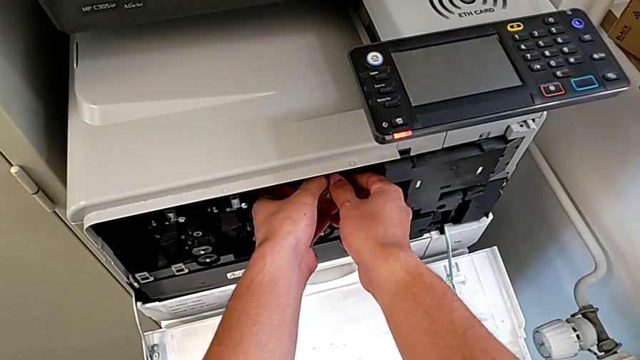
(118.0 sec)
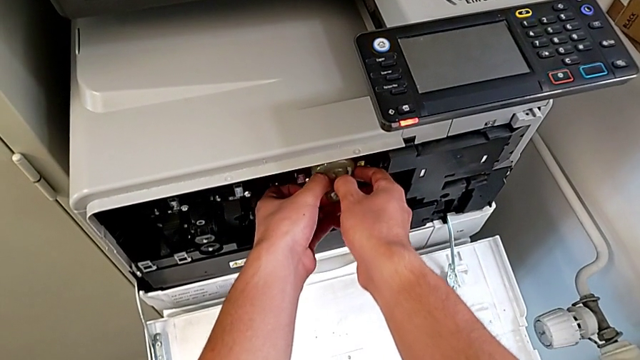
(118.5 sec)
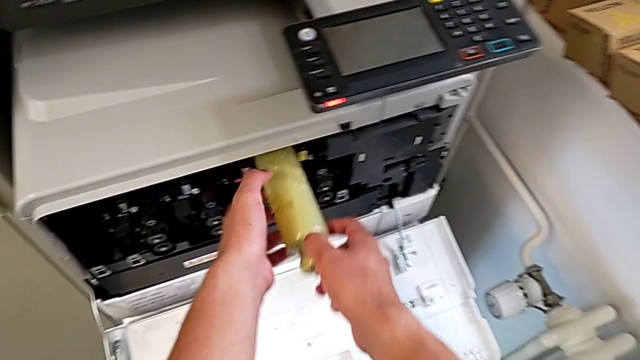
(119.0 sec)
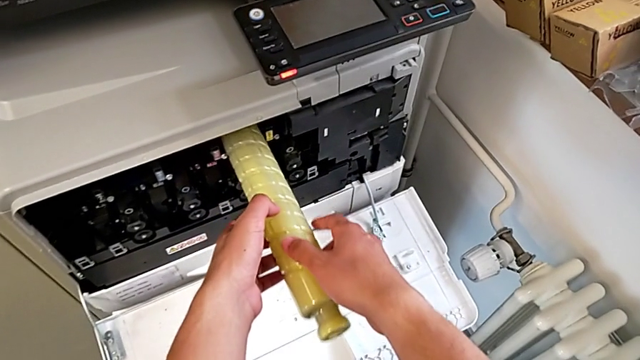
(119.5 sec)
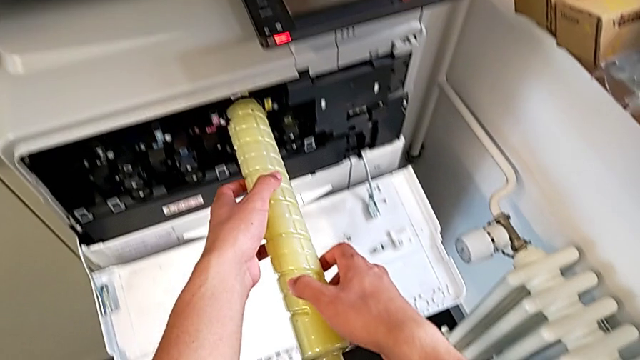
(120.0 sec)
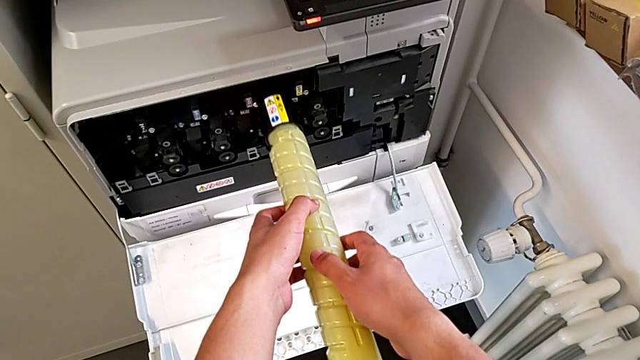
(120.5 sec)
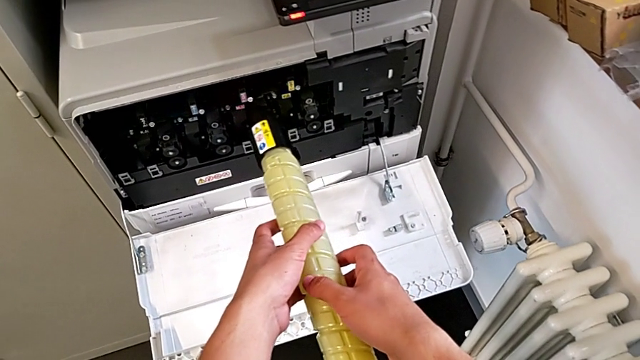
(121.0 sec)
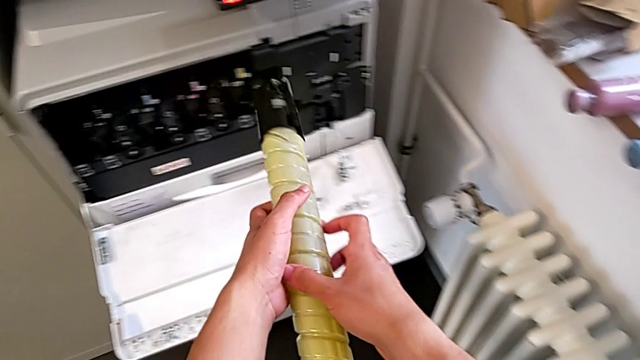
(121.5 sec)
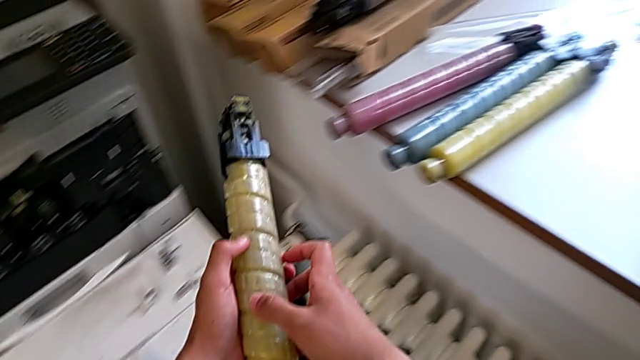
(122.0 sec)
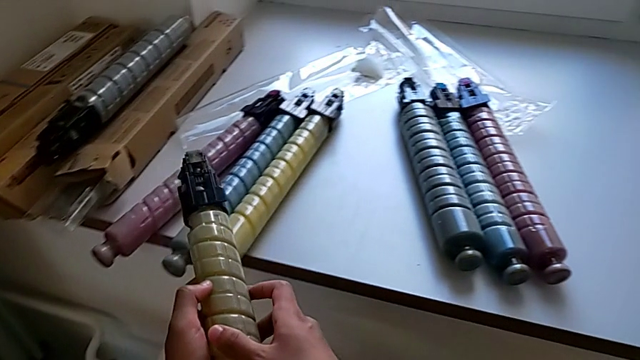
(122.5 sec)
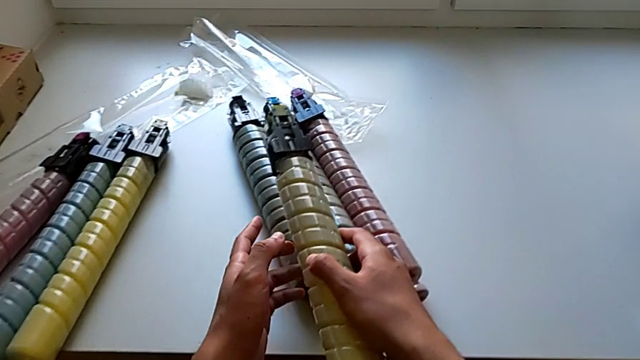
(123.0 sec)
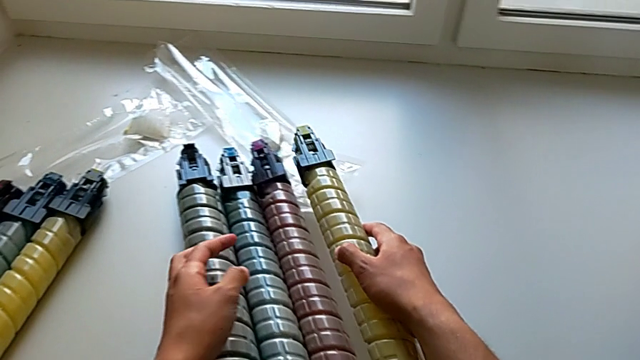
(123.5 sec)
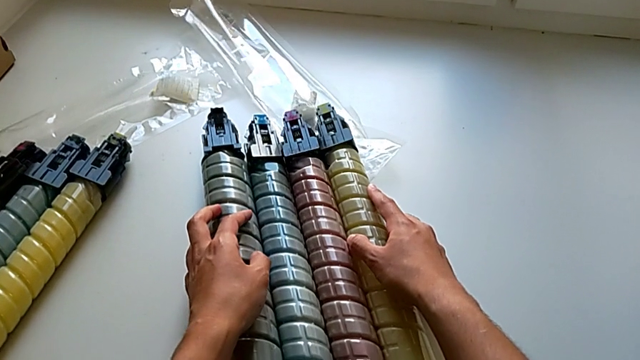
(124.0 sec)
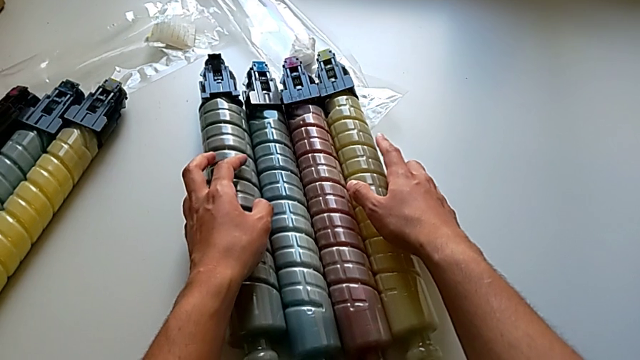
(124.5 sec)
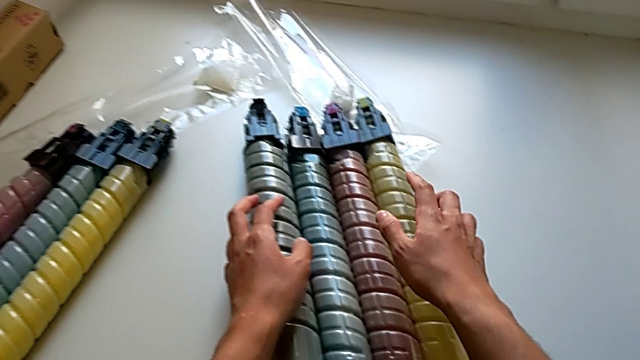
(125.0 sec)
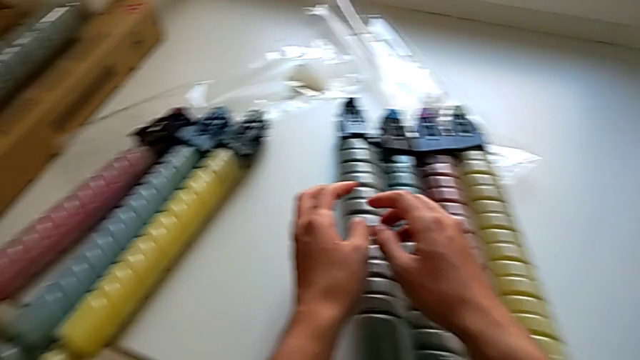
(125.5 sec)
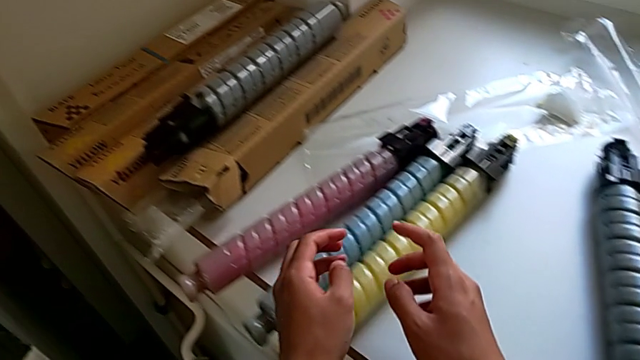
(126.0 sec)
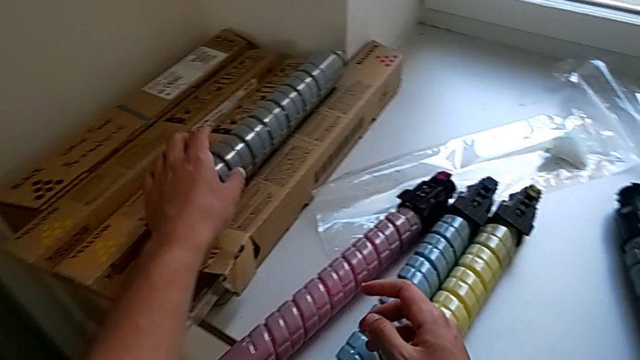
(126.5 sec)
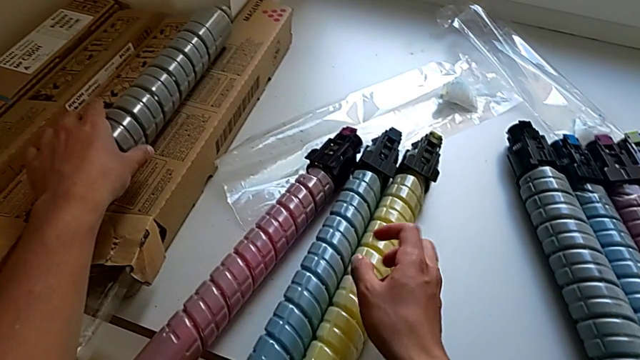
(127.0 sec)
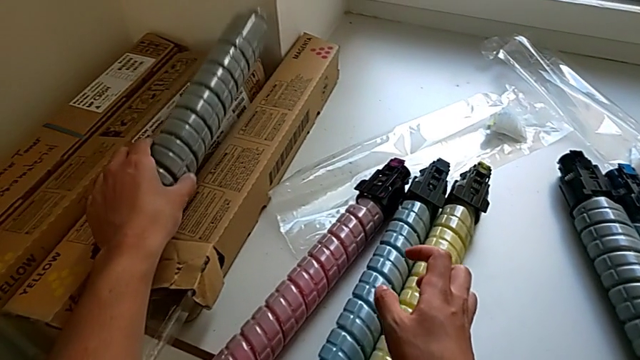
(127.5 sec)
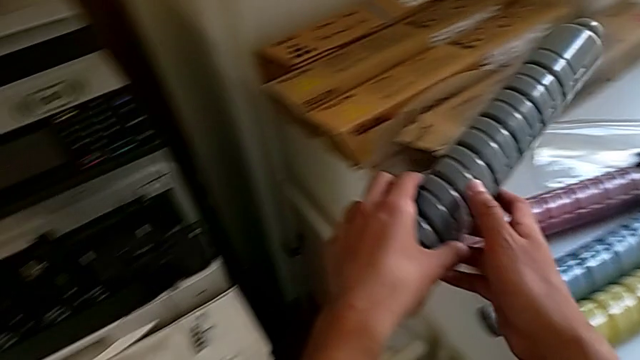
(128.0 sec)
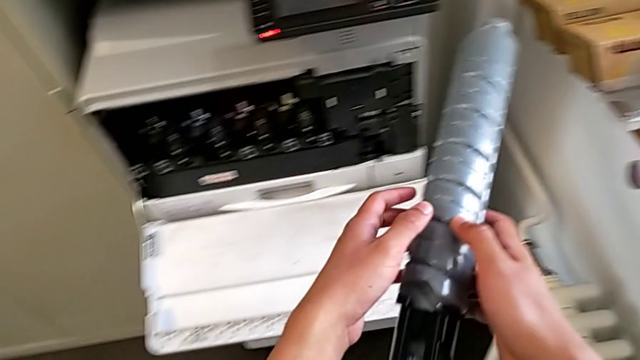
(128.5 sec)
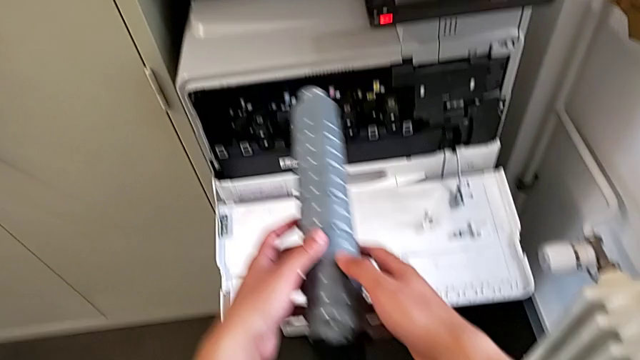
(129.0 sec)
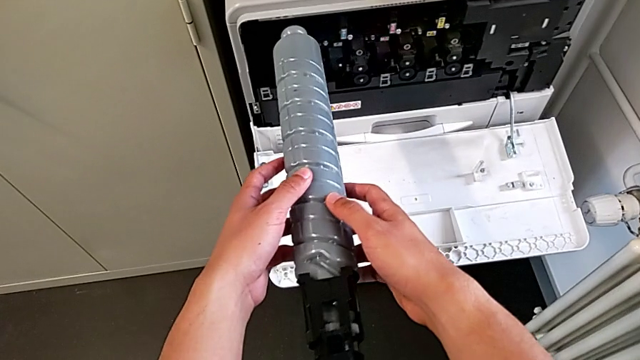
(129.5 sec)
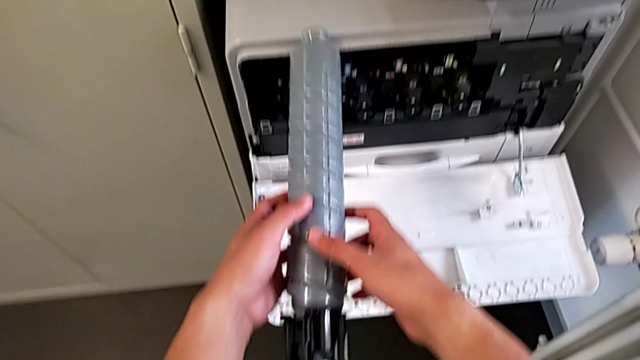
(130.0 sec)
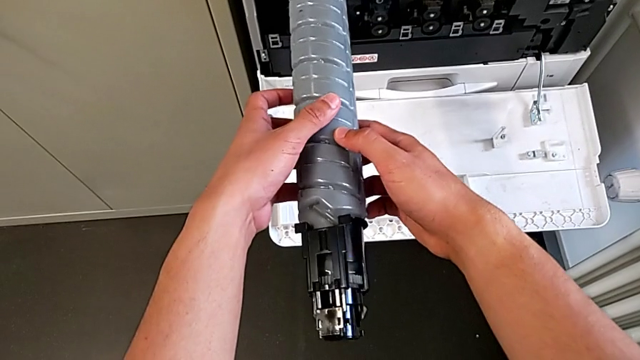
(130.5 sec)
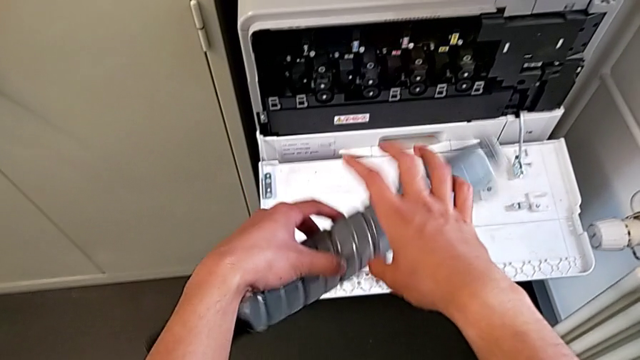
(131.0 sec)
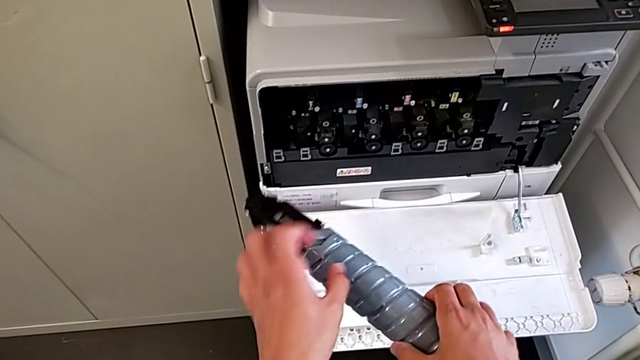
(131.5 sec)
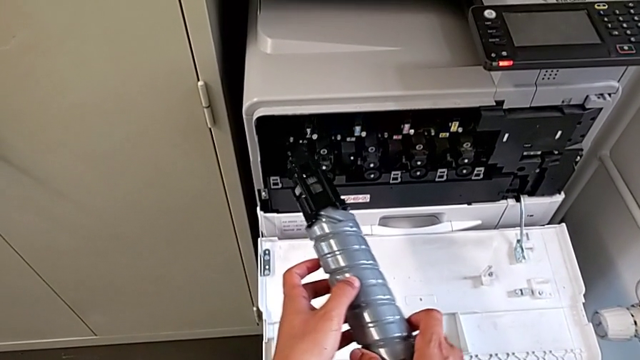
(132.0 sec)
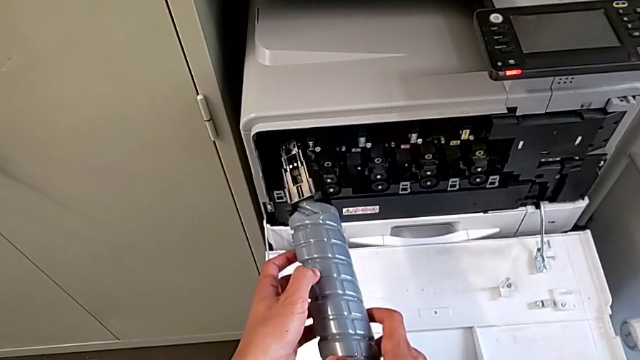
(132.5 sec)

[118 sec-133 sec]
The camera wearer is exchanging the ink cartridge. They pull the yellow ink cartridge, withdraw it, rotate it and place it. They approach the black ink cartridge, grab it, inspect it and rotate it.

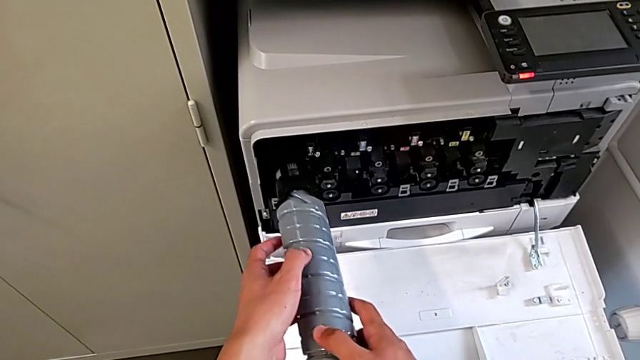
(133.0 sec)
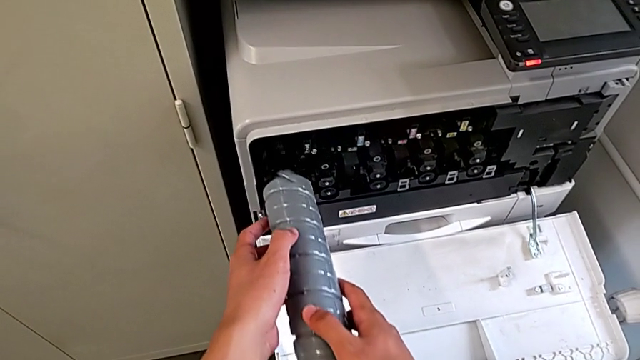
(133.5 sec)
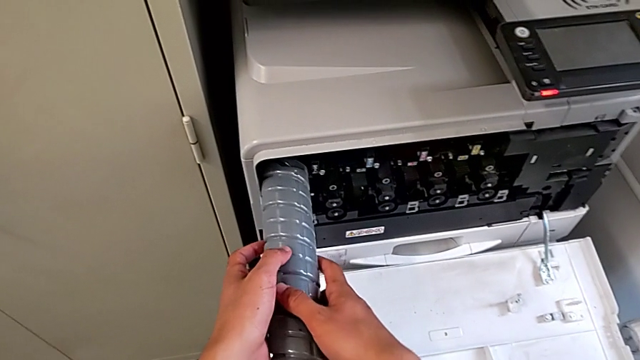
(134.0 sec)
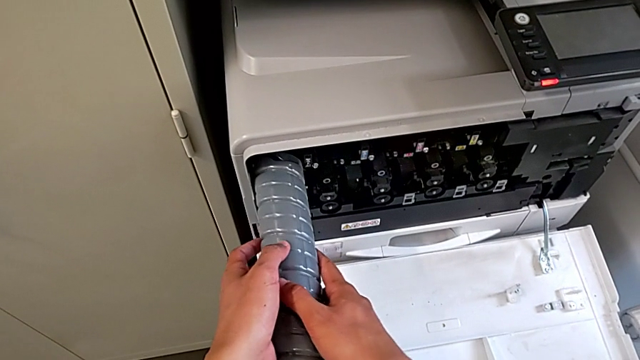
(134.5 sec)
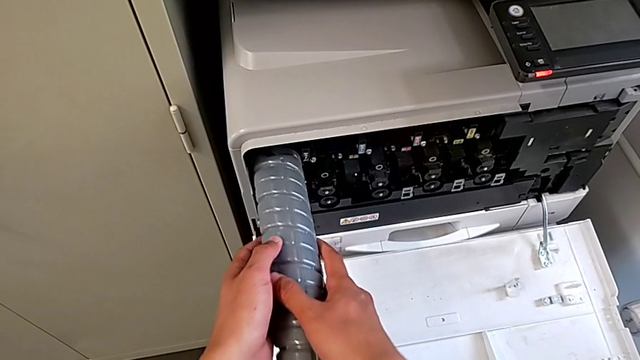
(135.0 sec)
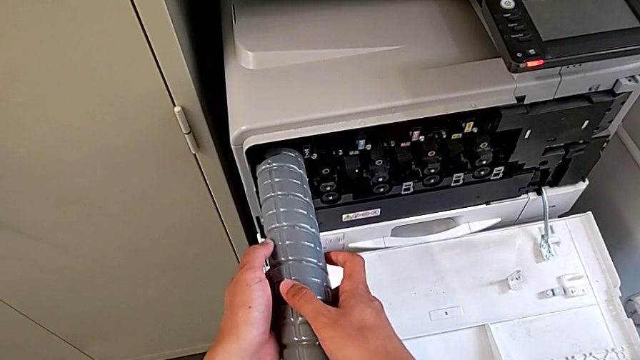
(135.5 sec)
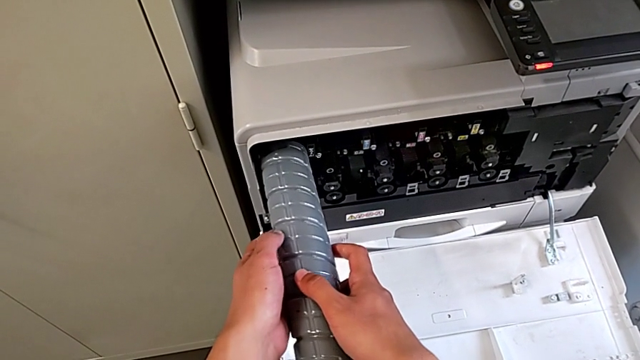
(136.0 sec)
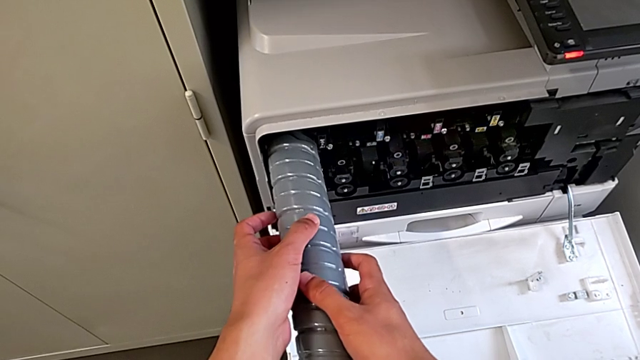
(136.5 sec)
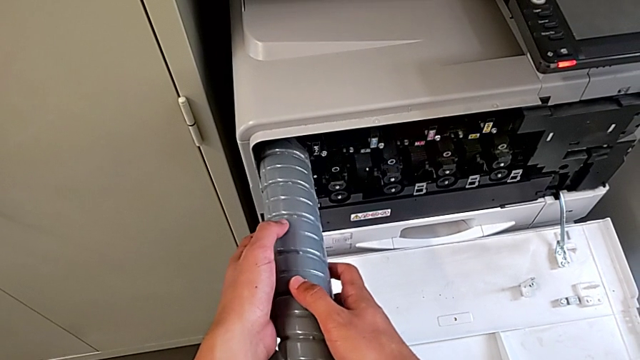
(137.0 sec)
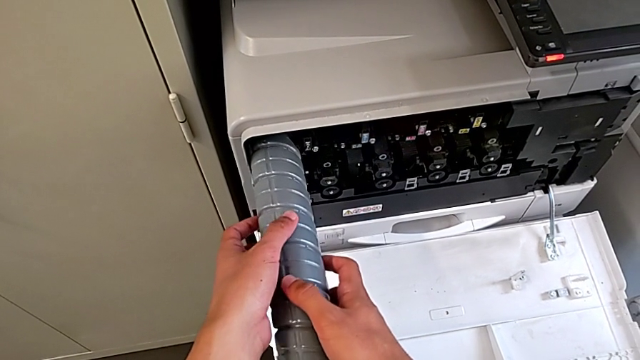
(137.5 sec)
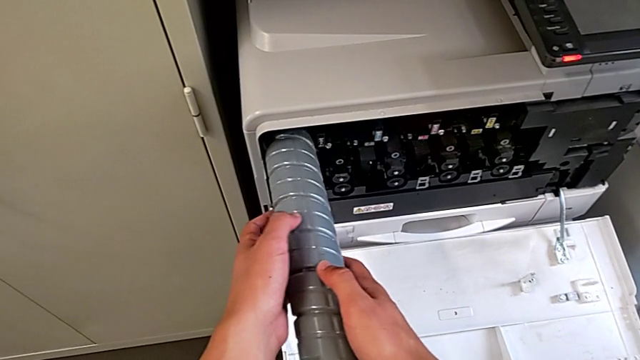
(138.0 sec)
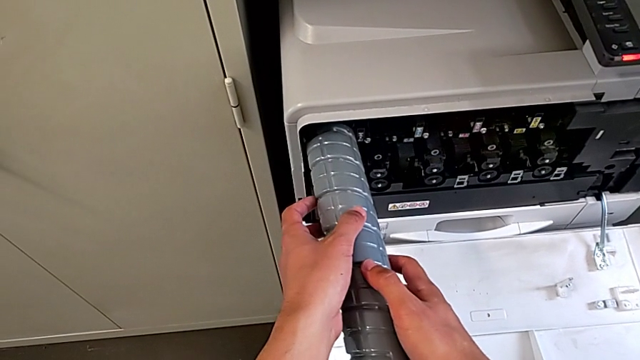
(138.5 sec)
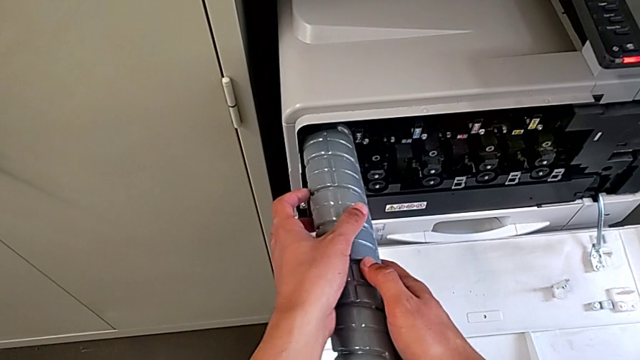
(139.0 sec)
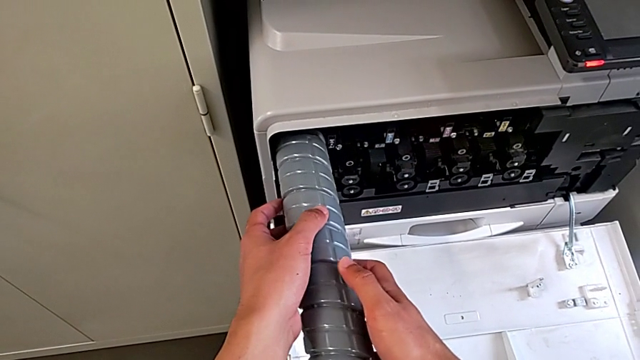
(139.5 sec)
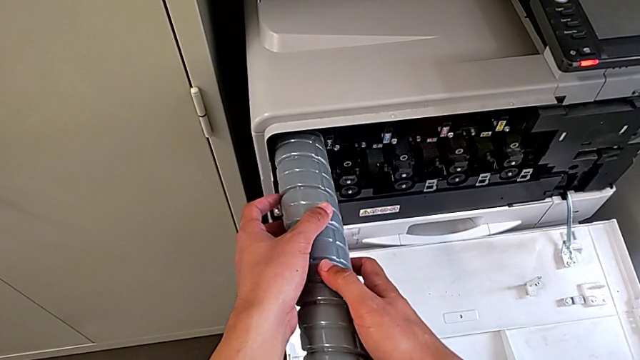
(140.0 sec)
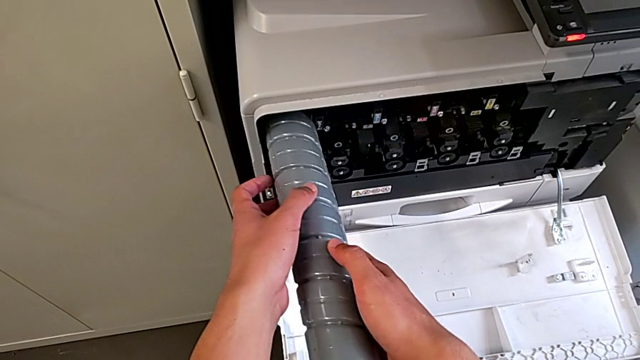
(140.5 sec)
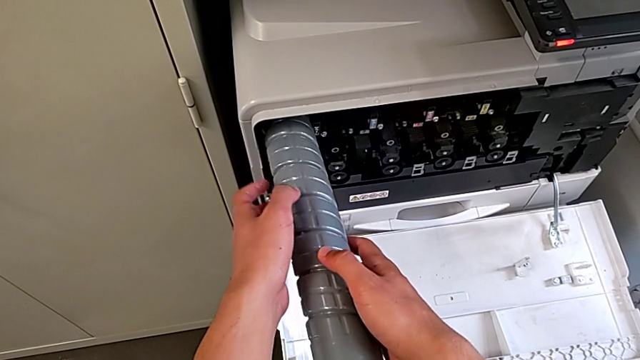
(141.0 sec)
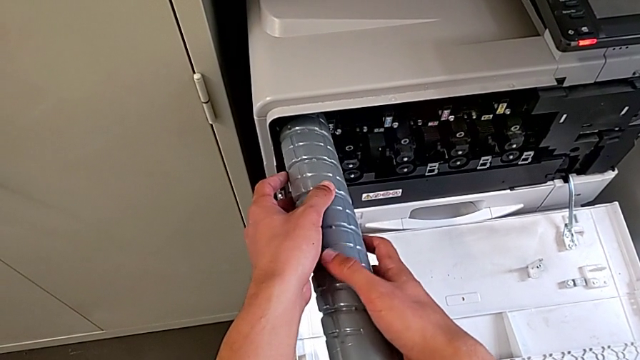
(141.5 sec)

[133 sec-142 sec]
The camera wearer is exchanging the ink cartridge. They wrongly insert and rotate the black ink cartridge.
